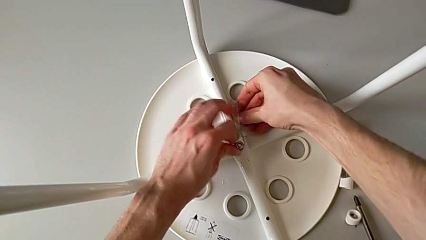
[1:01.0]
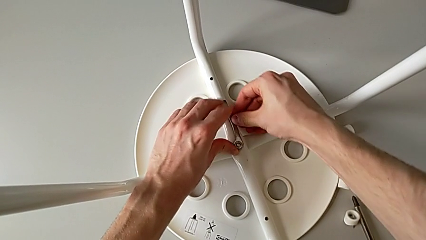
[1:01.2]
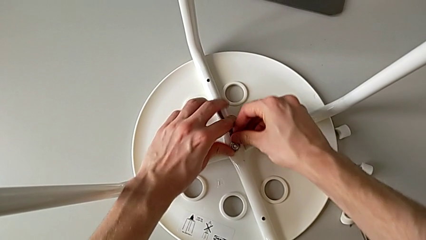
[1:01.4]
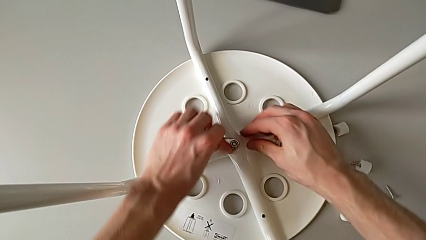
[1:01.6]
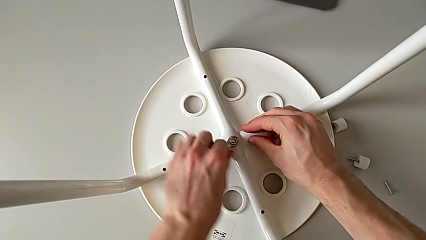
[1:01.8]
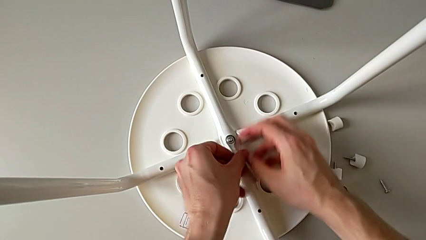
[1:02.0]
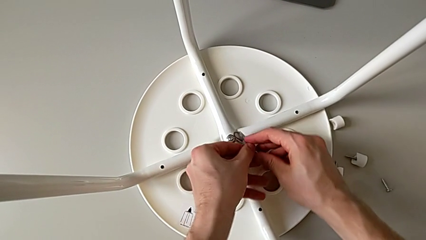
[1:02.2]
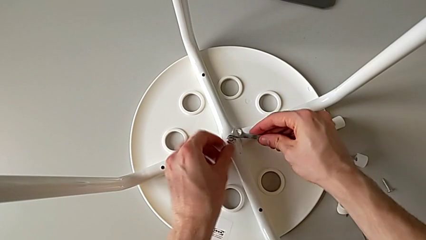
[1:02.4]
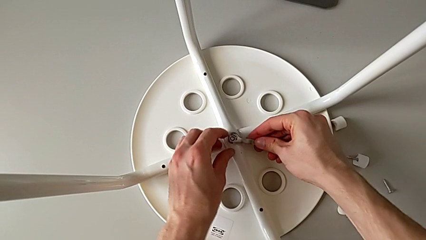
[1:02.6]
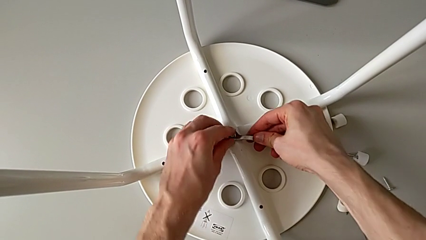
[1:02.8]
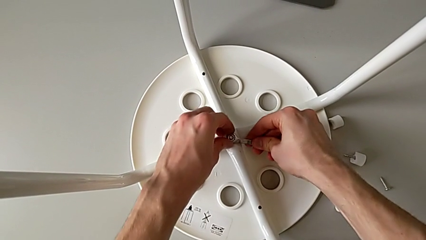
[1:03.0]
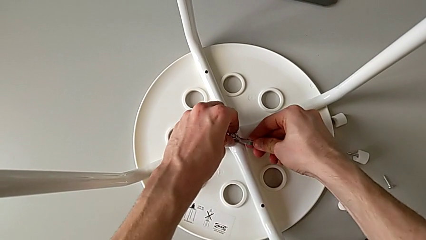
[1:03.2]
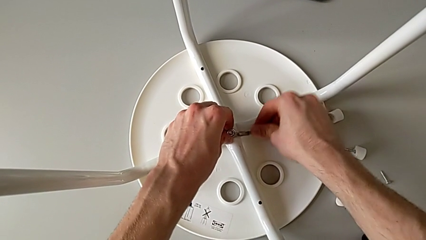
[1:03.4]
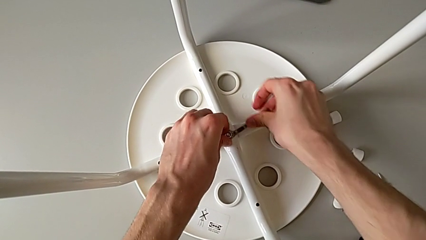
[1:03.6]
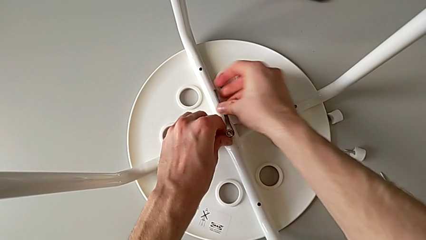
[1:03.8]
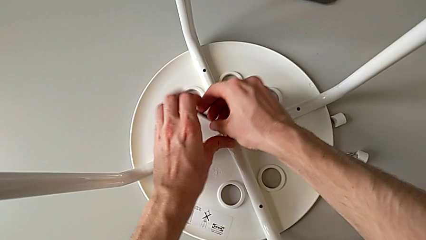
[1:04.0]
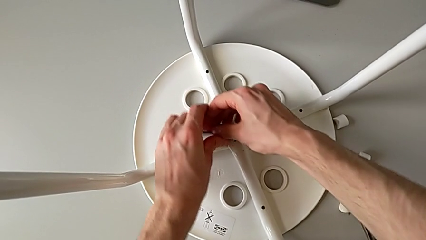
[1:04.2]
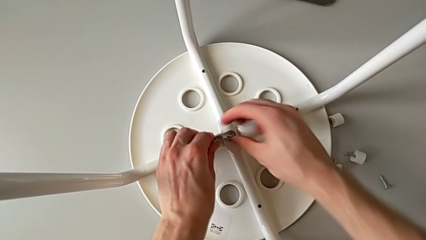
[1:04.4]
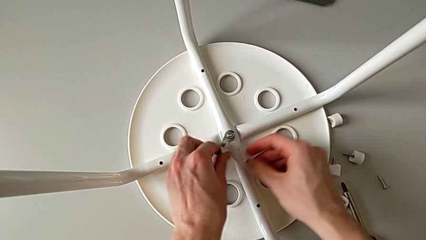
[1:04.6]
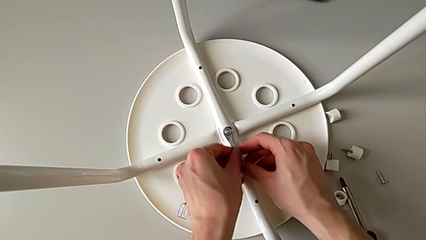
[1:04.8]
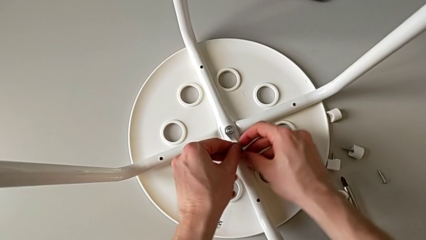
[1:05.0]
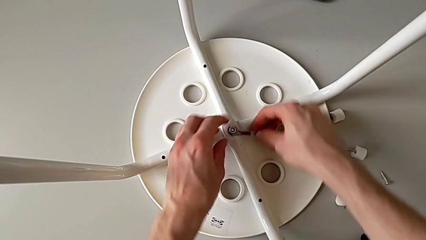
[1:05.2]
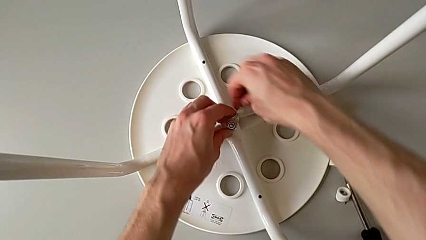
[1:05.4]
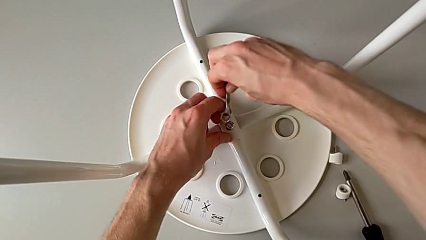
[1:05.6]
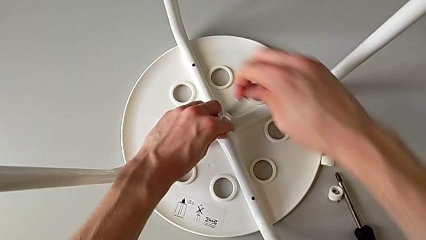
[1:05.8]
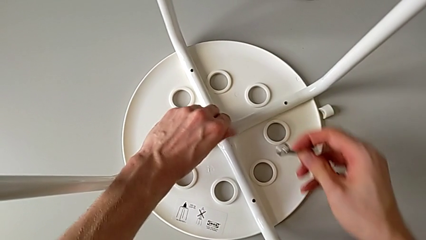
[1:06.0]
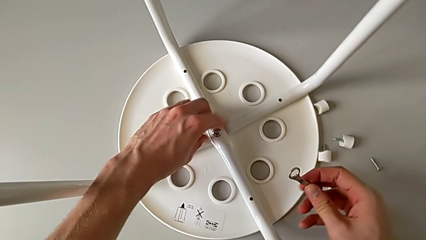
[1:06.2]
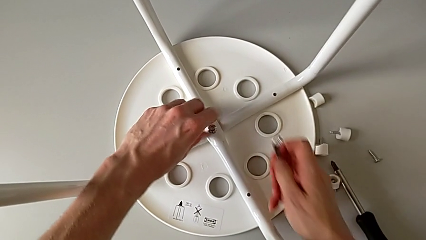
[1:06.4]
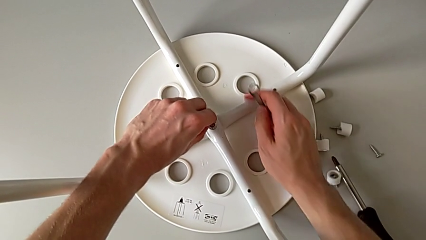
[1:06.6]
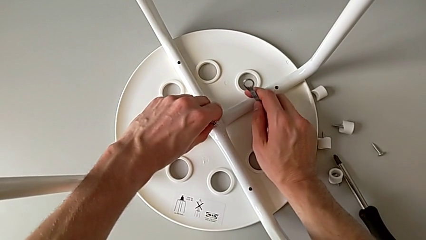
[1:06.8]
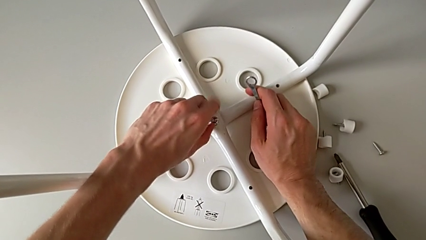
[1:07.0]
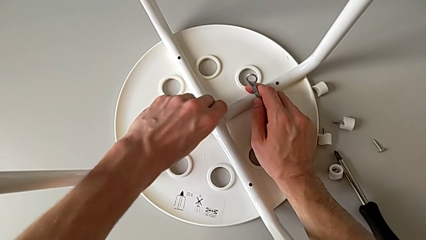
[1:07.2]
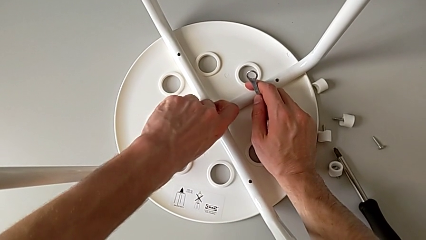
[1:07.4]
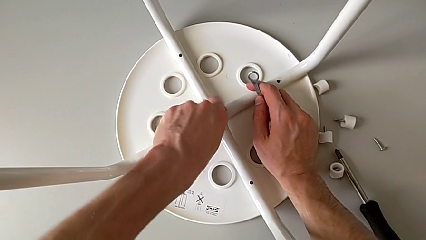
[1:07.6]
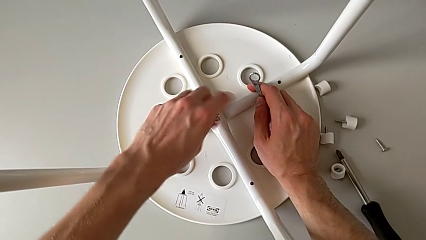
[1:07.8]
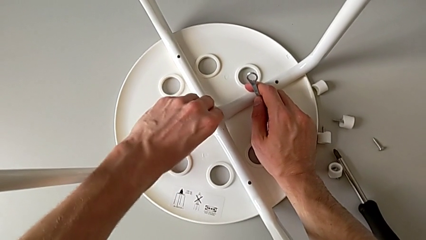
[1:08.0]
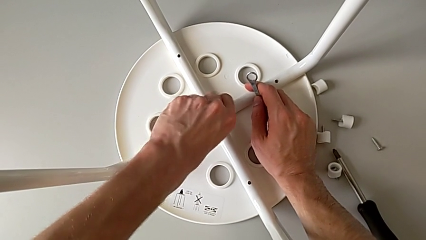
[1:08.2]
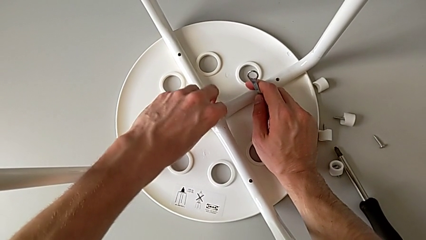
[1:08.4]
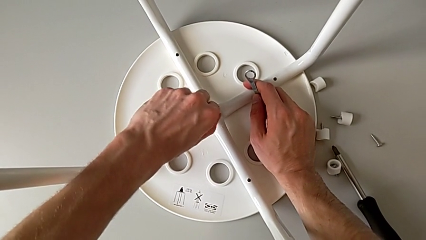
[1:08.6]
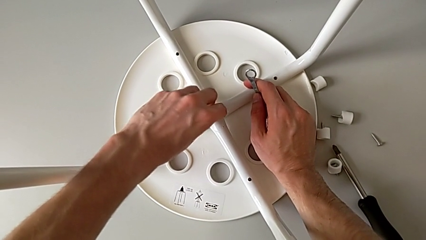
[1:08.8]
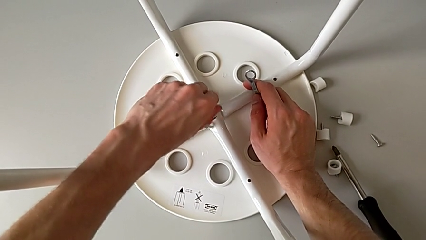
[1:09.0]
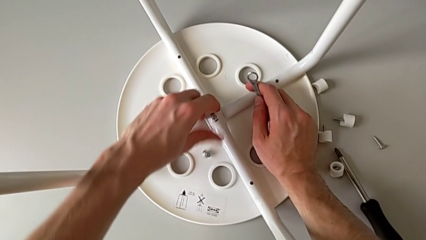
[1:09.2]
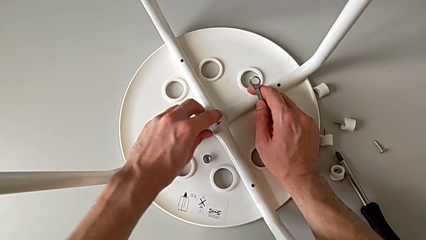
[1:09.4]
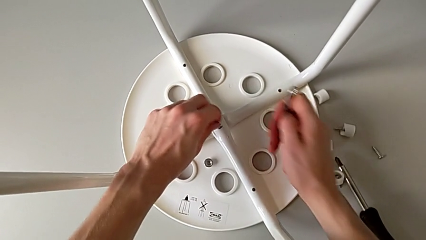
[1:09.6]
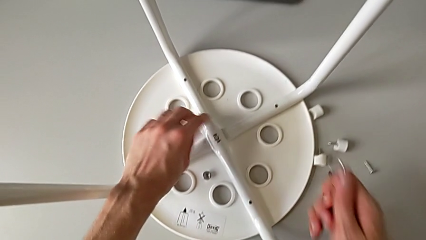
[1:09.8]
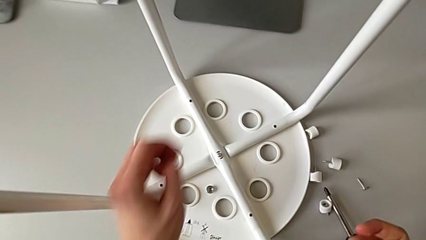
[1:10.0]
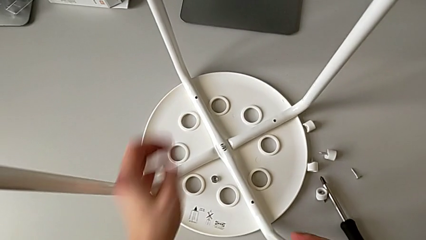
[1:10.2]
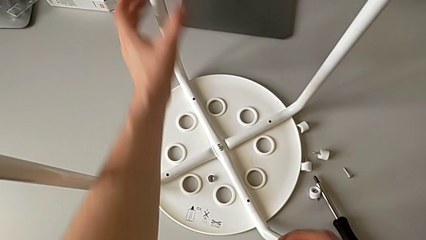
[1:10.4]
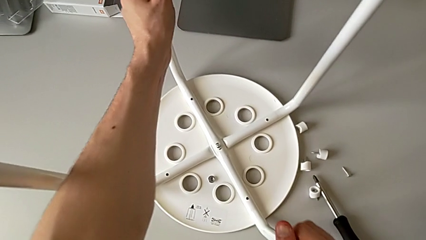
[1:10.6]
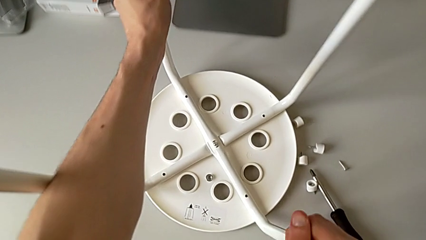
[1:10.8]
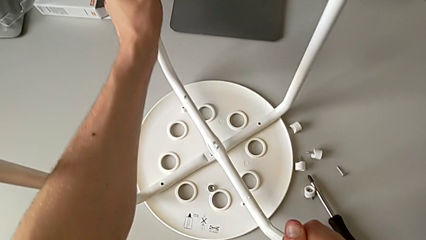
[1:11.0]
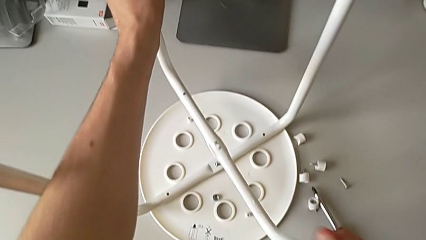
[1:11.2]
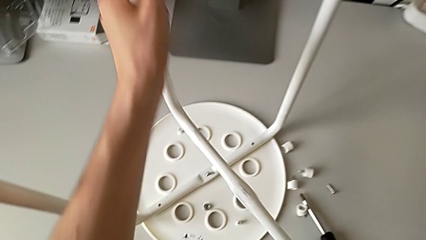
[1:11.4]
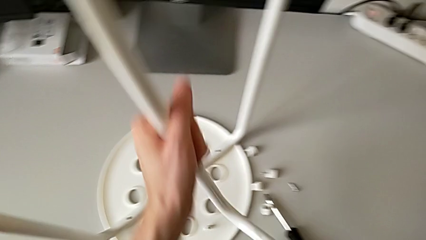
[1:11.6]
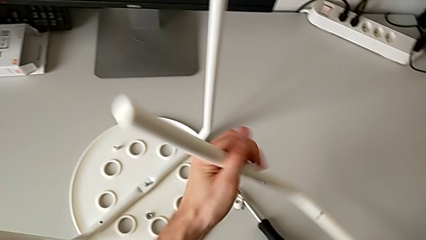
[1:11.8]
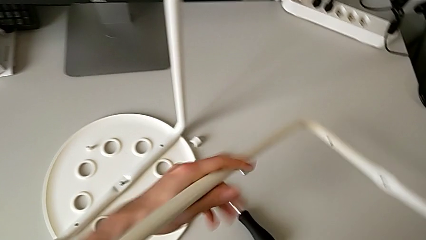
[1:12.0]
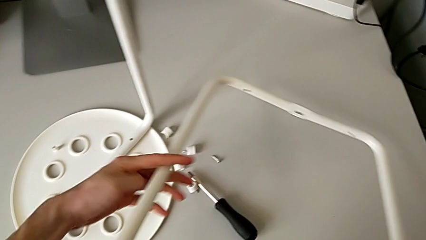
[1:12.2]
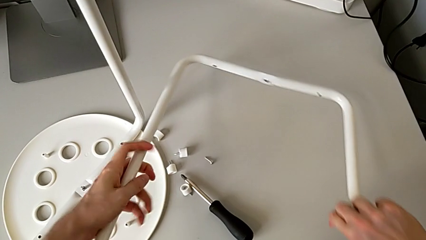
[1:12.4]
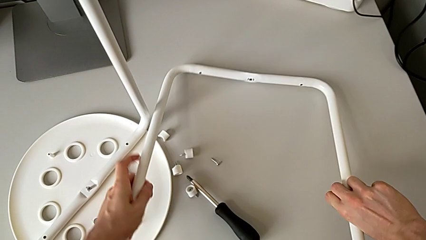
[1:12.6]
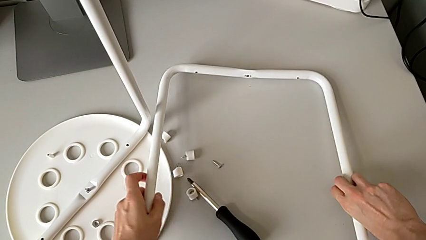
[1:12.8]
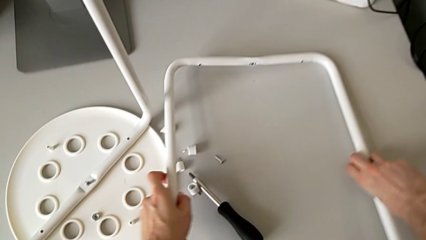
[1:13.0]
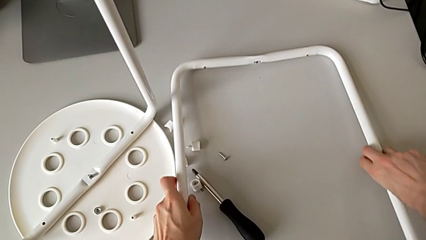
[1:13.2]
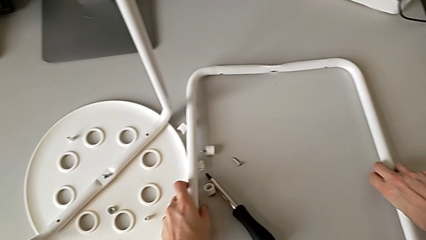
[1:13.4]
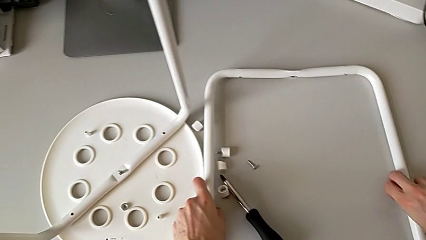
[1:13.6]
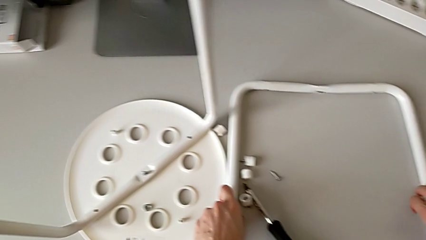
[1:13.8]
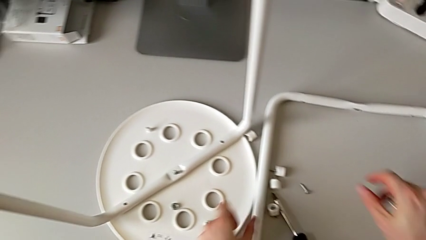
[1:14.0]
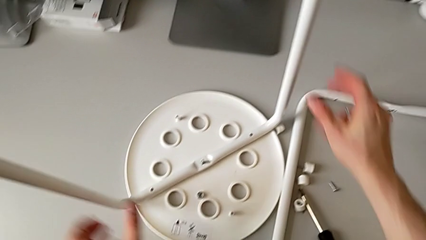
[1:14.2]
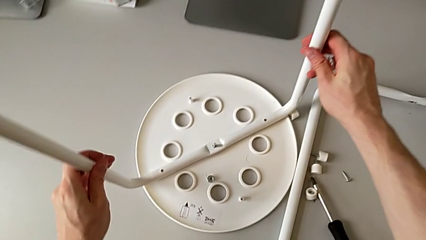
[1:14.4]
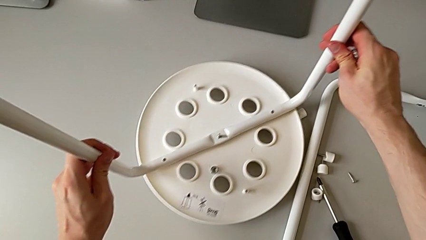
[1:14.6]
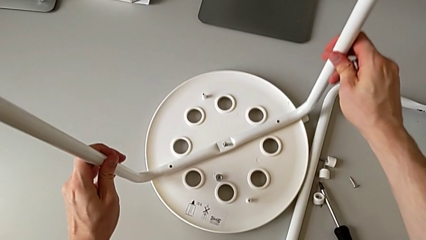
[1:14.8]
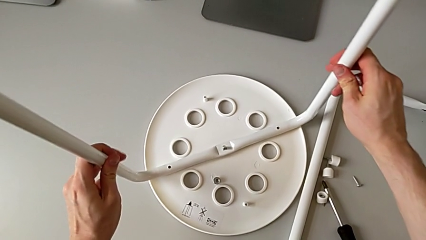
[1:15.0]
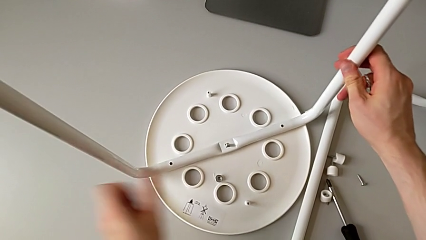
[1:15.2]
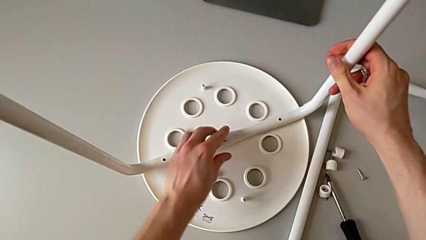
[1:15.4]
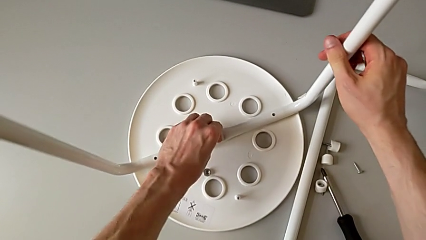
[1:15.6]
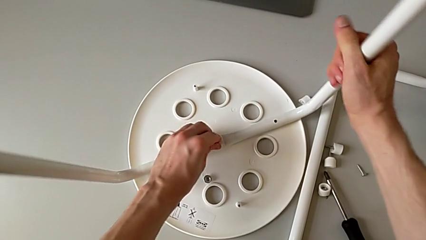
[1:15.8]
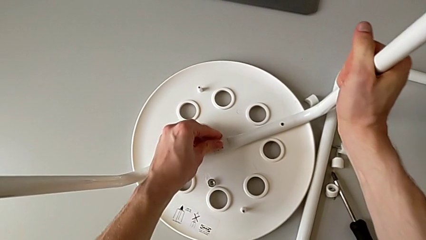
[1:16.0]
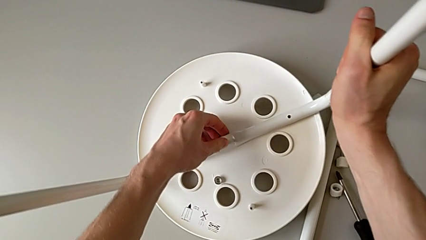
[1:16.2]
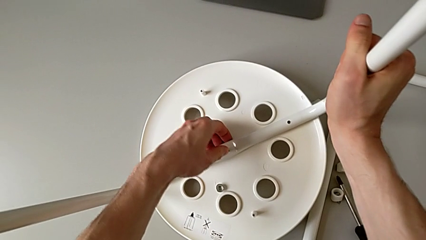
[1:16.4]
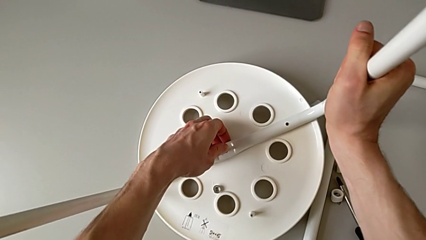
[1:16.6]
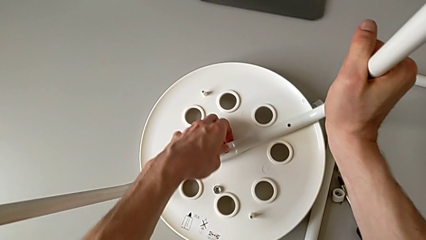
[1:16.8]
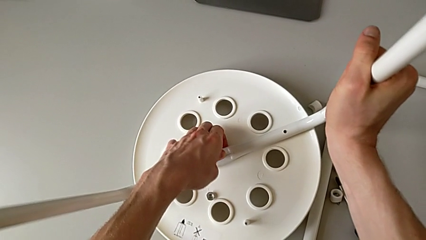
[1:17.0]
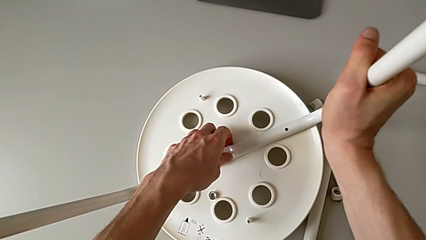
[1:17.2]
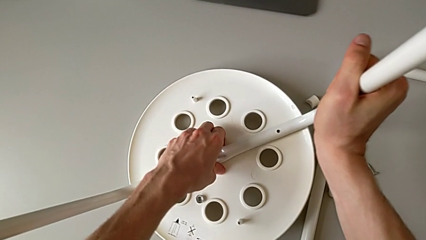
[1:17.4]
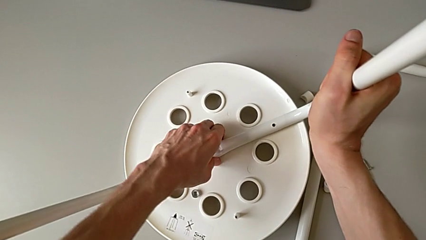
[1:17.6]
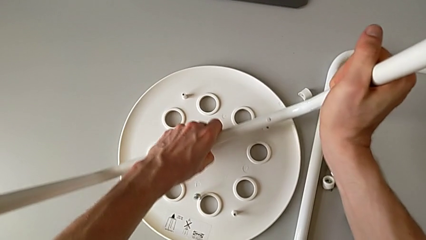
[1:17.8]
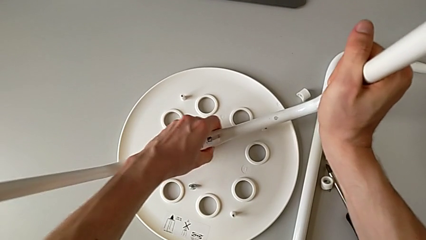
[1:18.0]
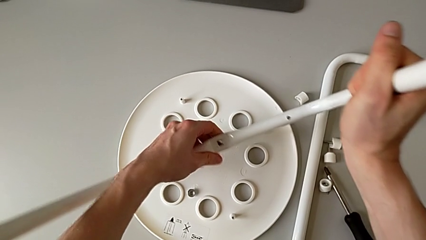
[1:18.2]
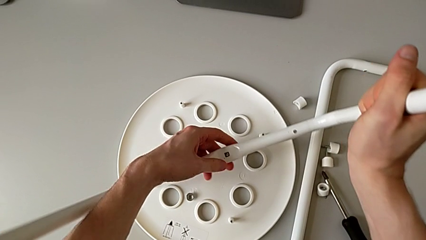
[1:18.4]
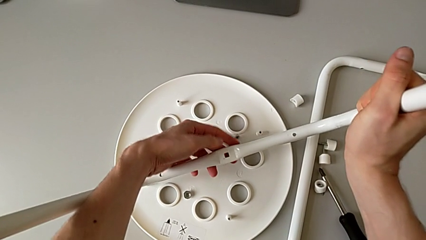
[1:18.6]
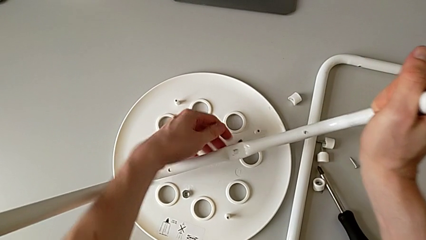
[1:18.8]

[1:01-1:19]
The camera wearer is disassembling the legs of the chair. They flip the little hexagonal wrench, unscrew the middle hex nut, wrongly drop it, withdraw the first leg, disassemble the little hexagonal wrench, grab the first leg, lift it, place it, approach the second leg, grab it and lift it.
